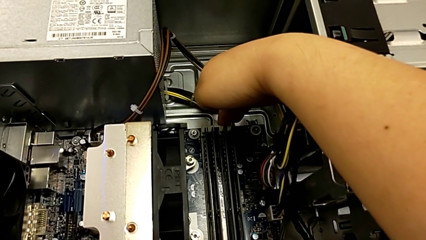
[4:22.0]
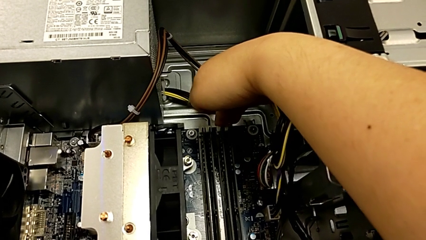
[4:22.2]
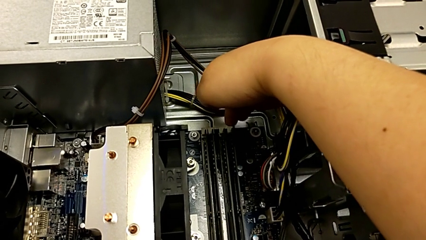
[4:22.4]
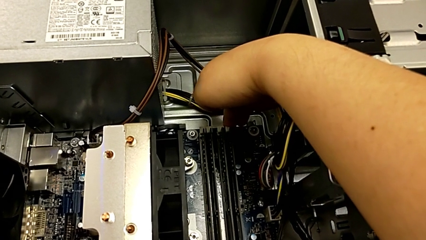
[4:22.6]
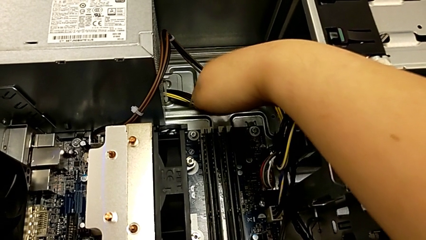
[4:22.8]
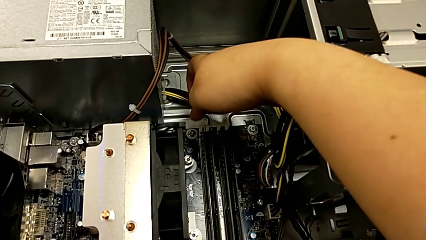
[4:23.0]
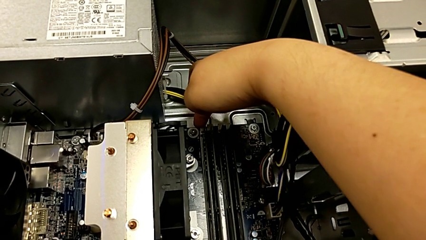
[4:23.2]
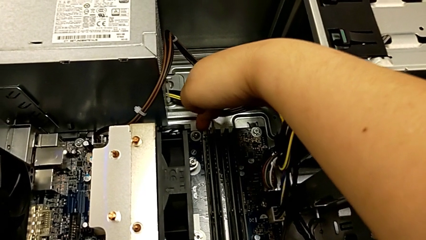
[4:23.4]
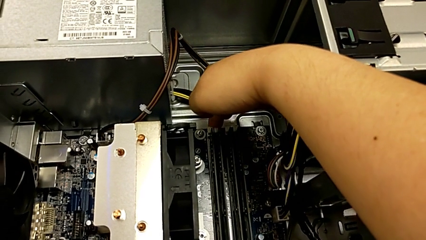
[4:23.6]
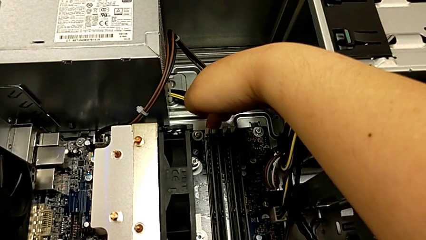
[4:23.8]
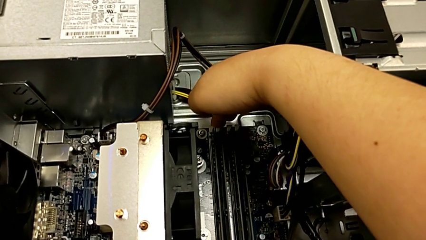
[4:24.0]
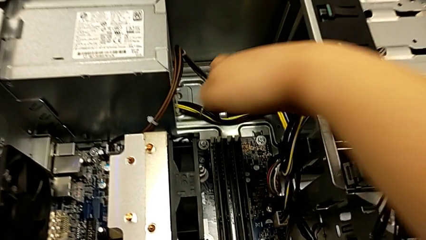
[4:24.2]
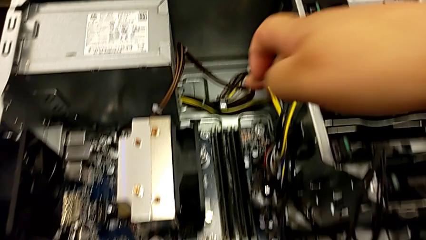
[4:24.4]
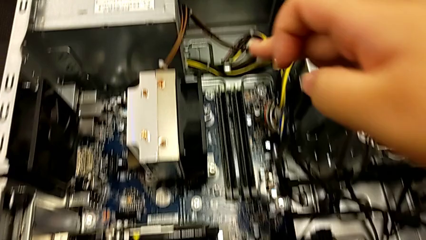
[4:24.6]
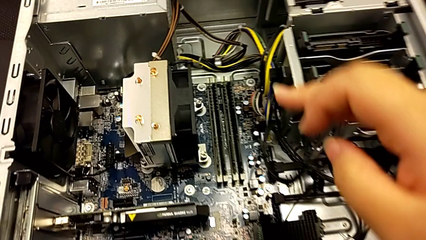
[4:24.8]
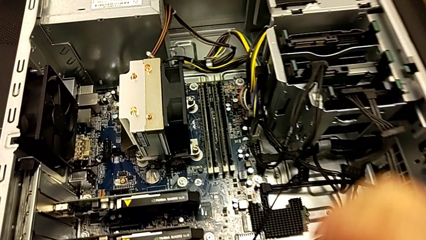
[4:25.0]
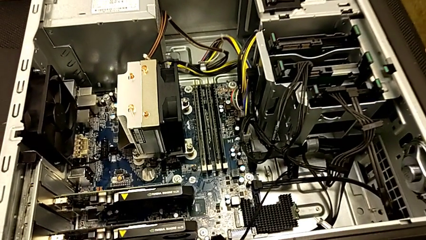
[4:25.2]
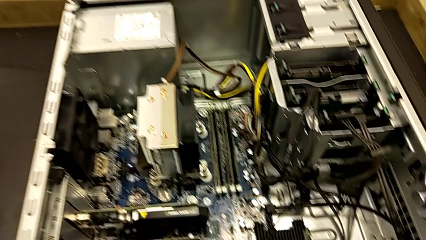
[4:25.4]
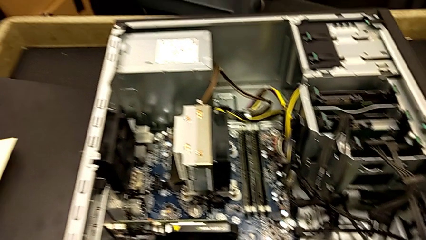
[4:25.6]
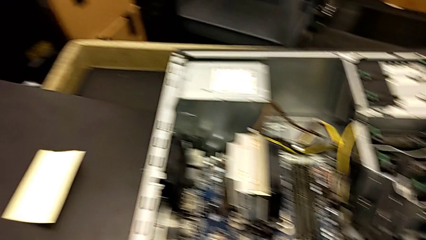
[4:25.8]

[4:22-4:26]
The camera wearer is verifying that the RAMs are okay. They touch the white RAM tab.

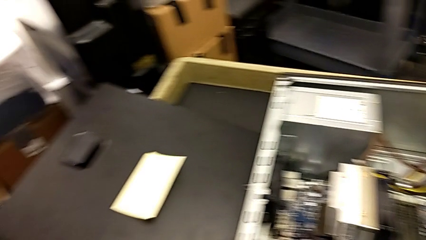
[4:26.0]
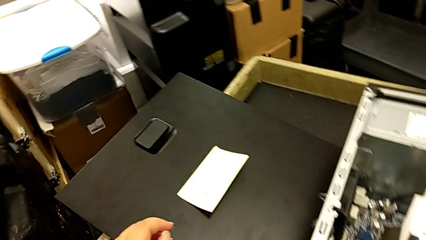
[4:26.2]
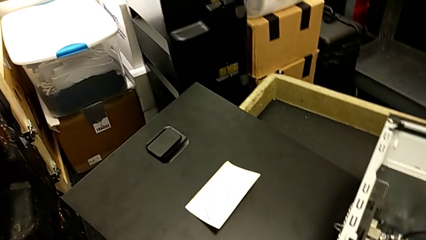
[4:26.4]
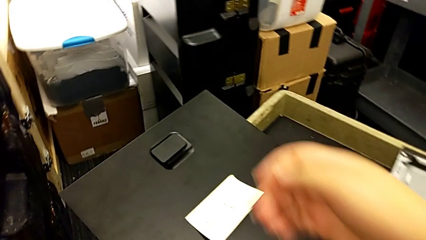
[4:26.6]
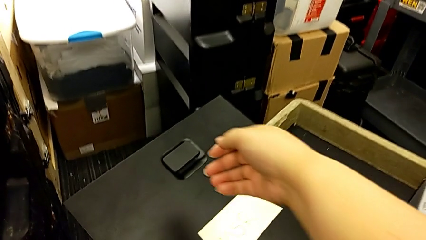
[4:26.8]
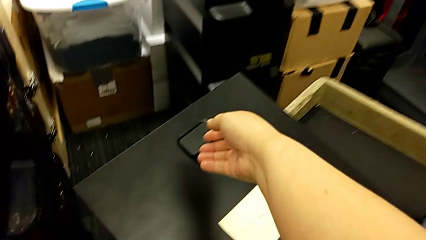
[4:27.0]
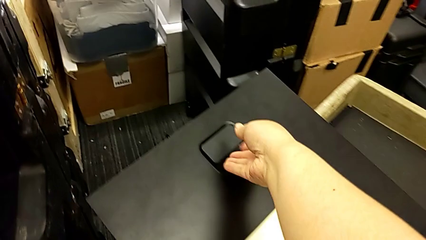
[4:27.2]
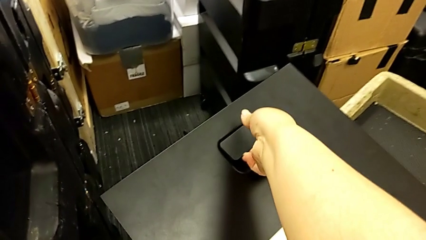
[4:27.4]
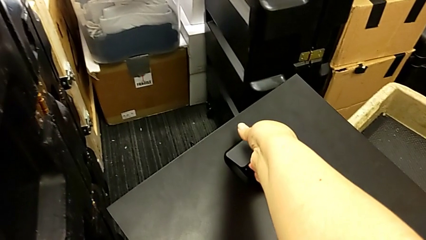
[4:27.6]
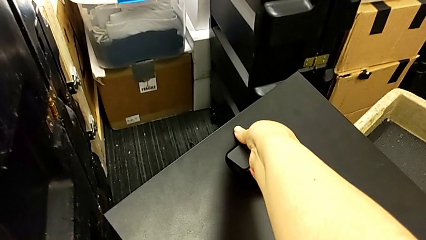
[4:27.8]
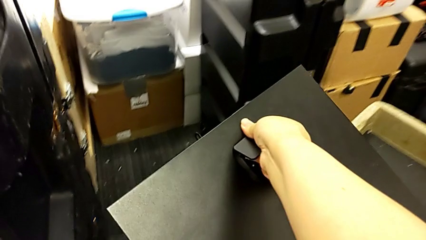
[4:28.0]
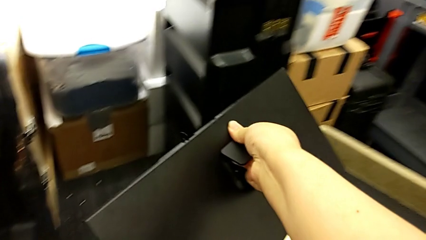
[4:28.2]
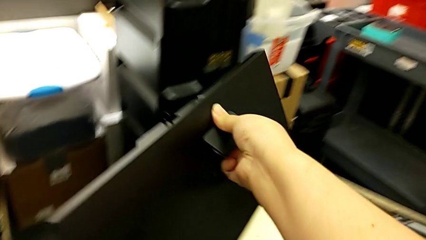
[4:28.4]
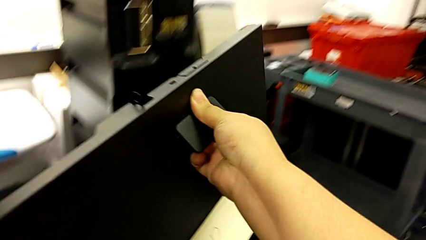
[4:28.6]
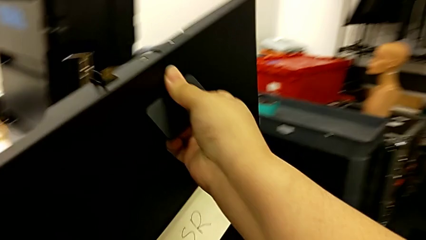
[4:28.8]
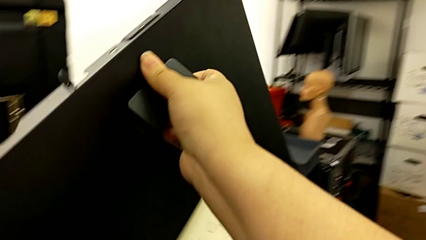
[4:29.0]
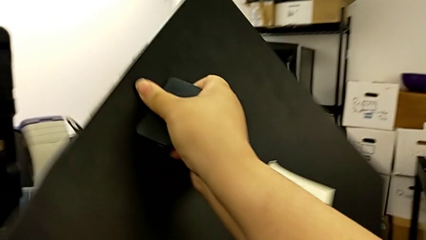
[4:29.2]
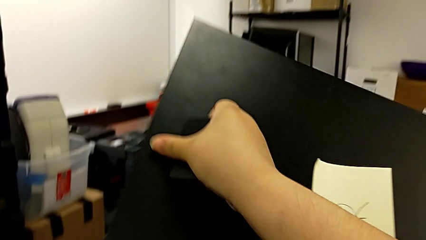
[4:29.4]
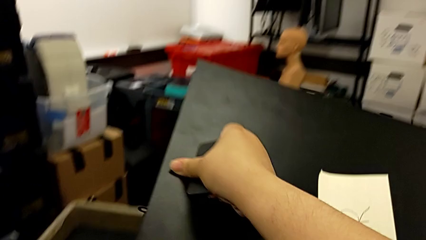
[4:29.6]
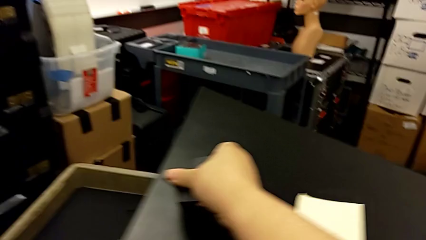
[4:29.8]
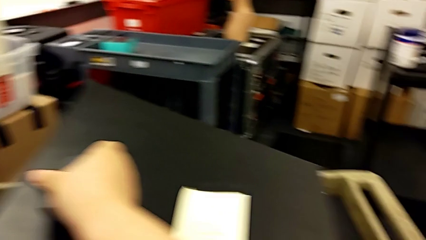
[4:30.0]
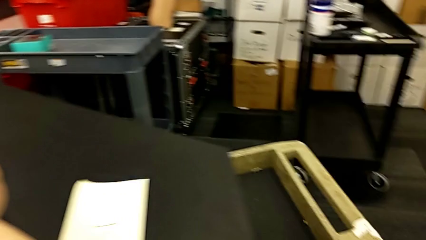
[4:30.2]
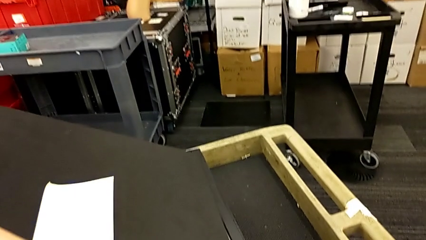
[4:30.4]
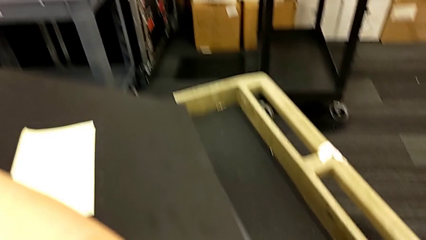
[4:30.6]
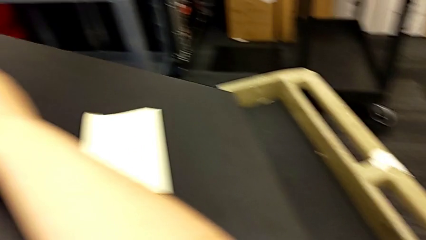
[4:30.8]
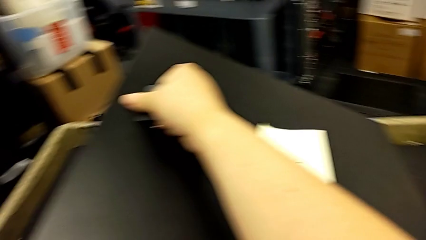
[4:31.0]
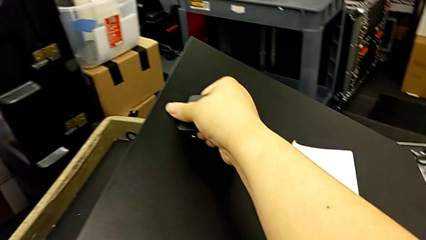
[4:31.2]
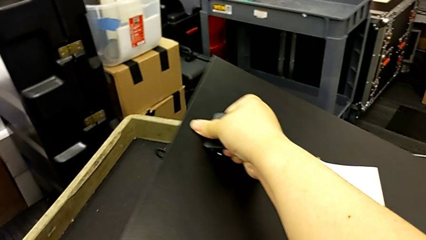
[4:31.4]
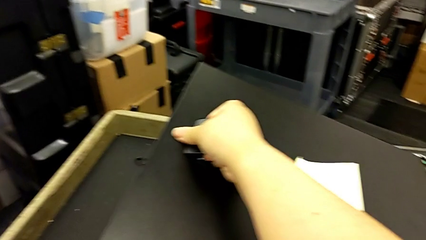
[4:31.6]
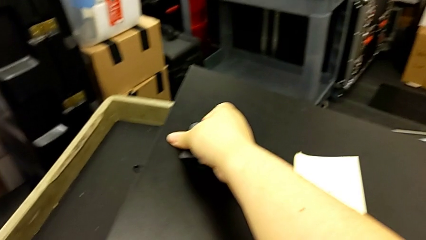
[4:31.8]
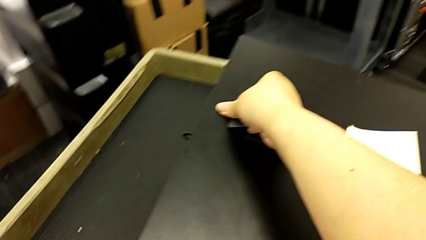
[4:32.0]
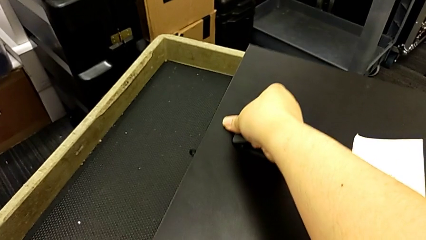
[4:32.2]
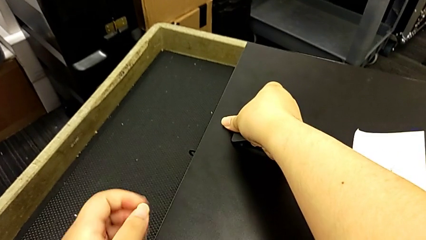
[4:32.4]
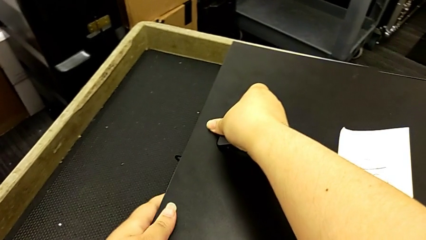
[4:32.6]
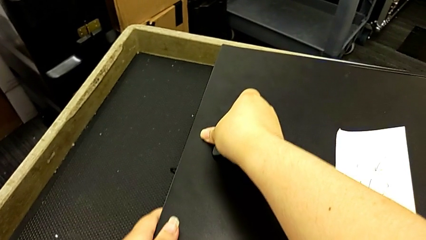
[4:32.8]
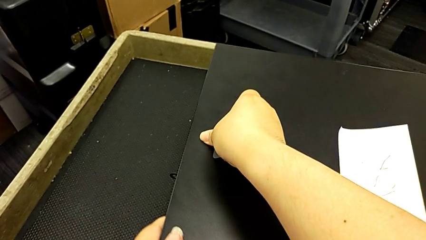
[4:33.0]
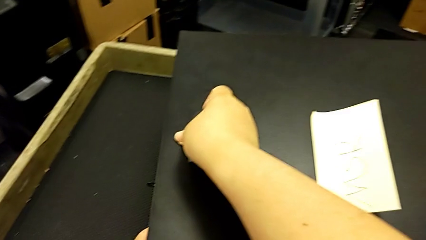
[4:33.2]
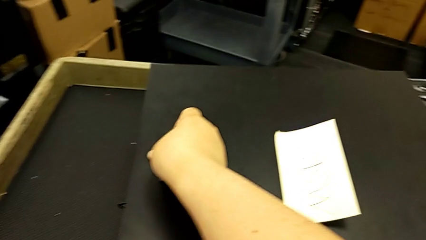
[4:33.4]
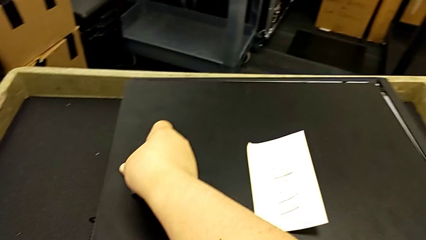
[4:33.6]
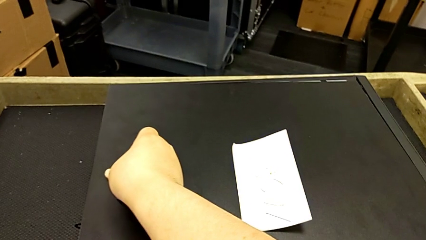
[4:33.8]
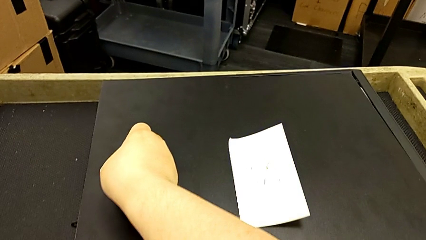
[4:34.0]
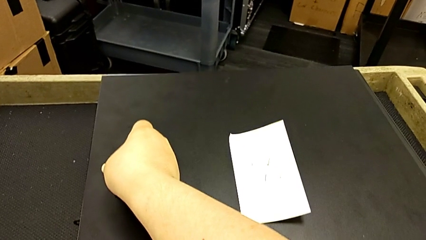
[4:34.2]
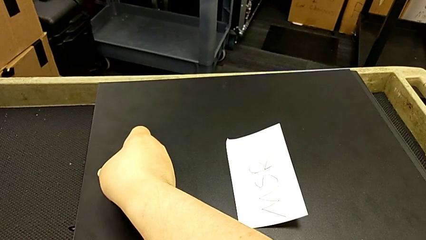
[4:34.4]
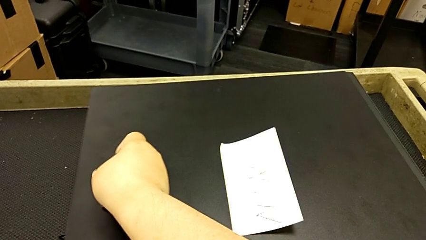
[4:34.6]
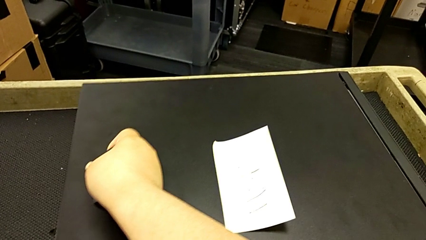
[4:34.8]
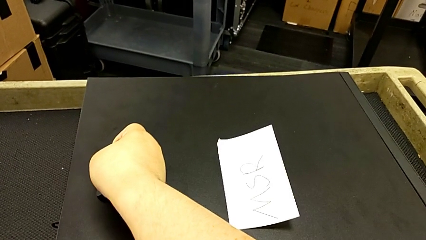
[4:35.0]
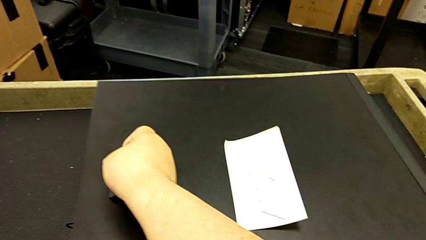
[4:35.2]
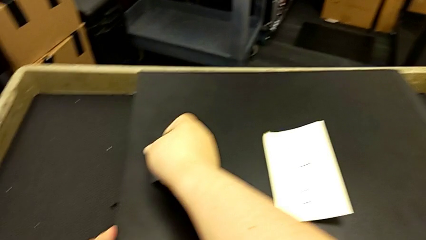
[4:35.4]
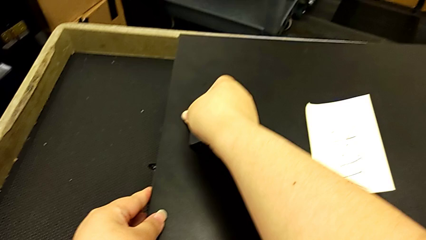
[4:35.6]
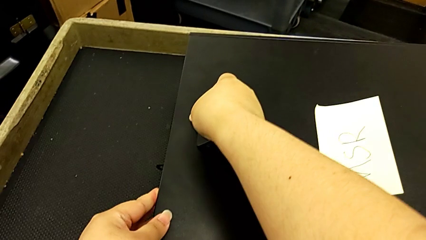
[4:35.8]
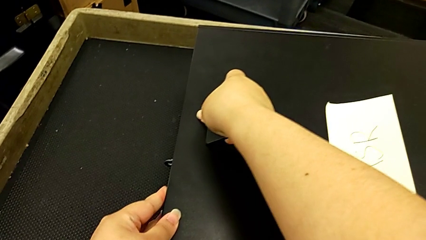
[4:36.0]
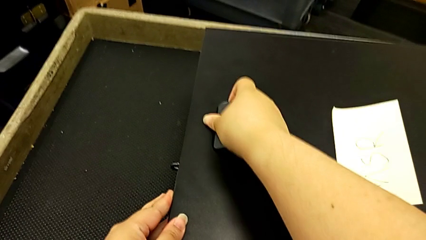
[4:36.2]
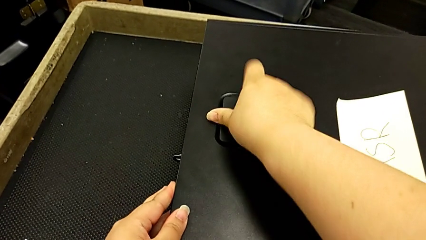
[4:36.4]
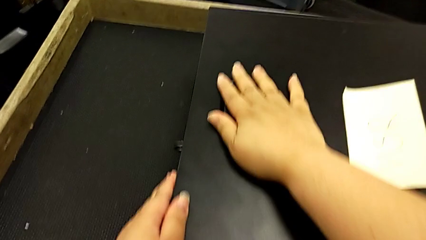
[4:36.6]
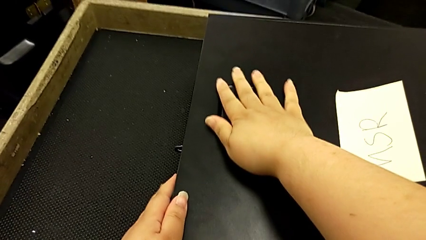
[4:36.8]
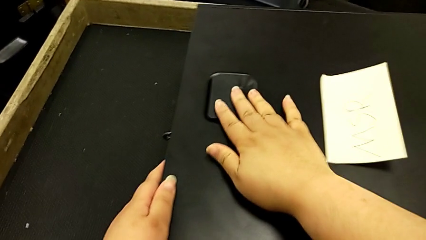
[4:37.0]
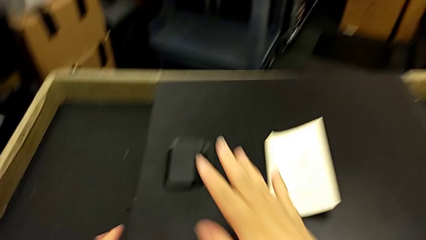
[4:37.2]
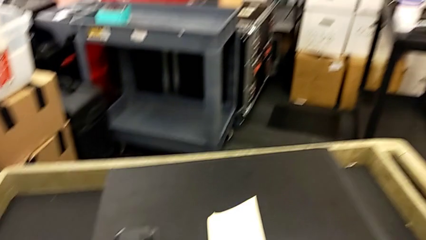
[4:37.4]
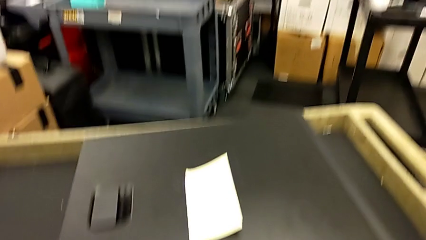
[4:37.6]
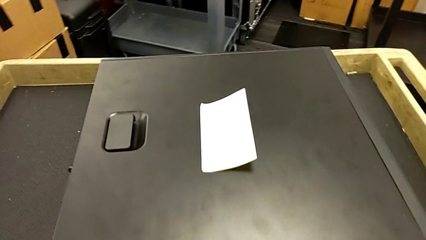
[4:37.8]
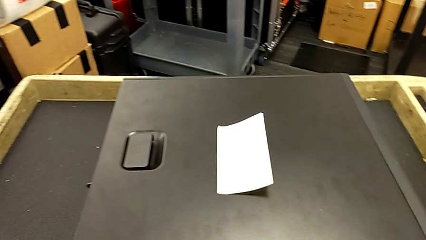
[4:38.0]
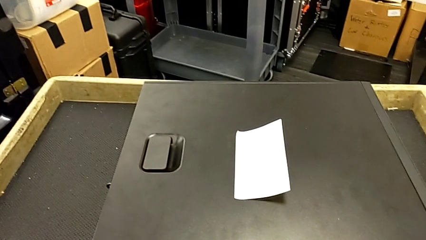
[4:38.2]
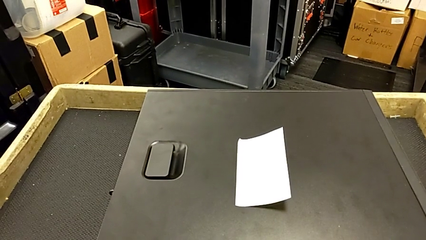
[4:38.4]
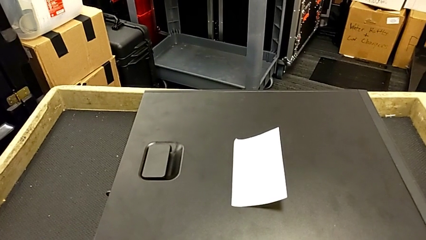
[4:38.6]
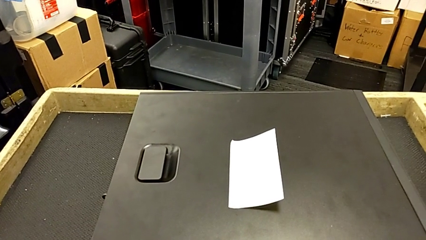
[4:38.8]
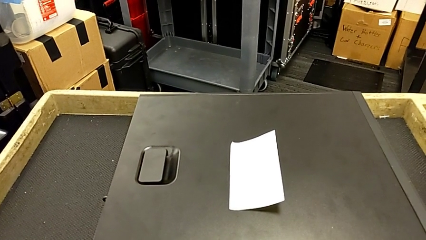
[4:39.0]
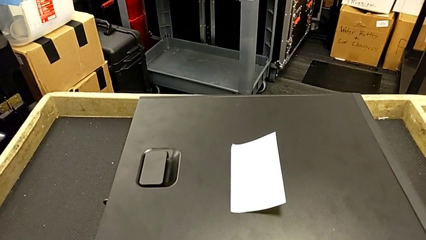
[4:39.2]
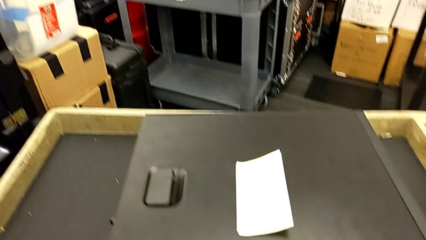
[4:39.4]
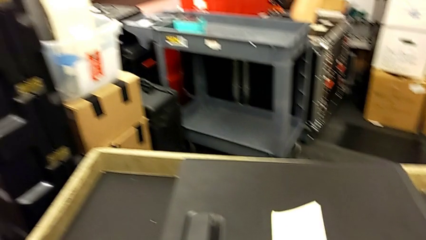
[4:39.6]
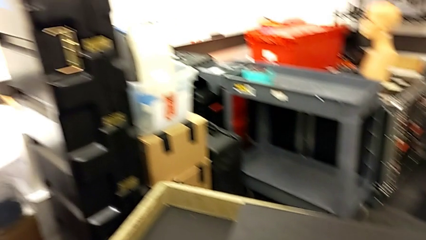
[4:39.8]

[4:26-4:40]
The camera wearer closes the box. They grab the black cover and assemble the black cover.
